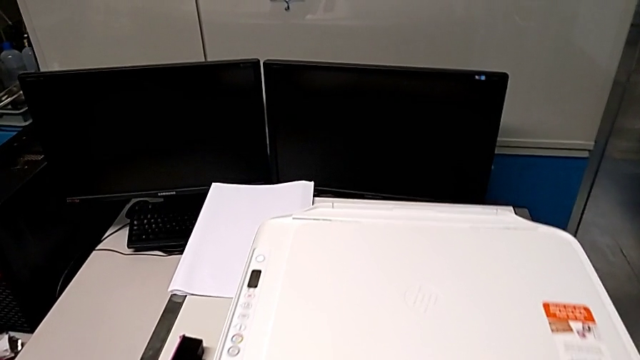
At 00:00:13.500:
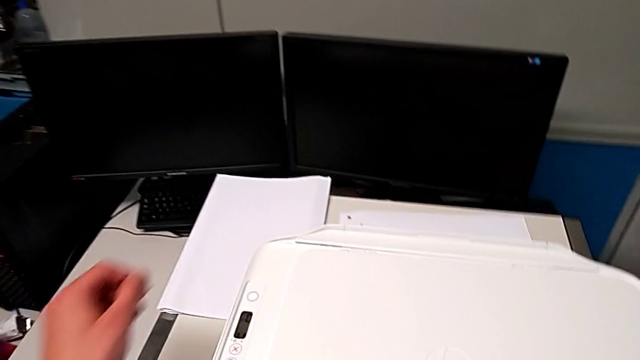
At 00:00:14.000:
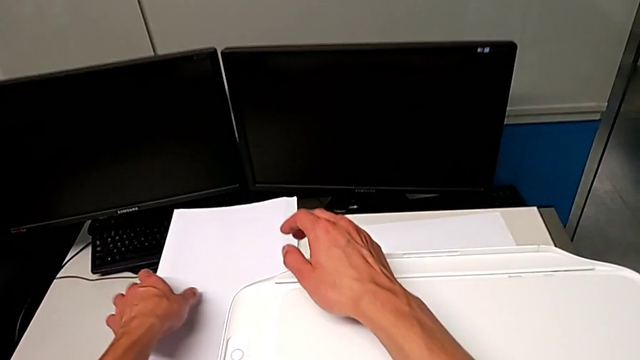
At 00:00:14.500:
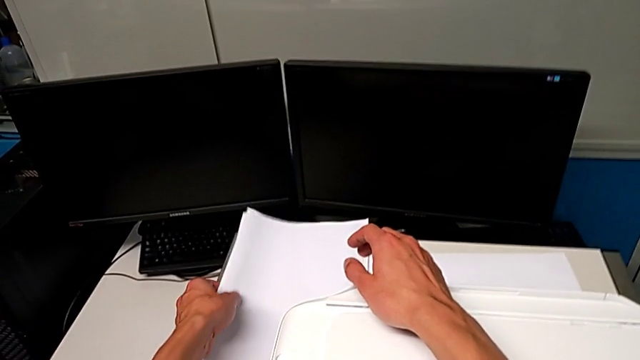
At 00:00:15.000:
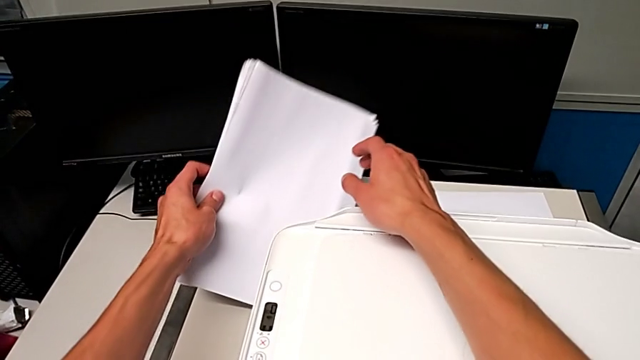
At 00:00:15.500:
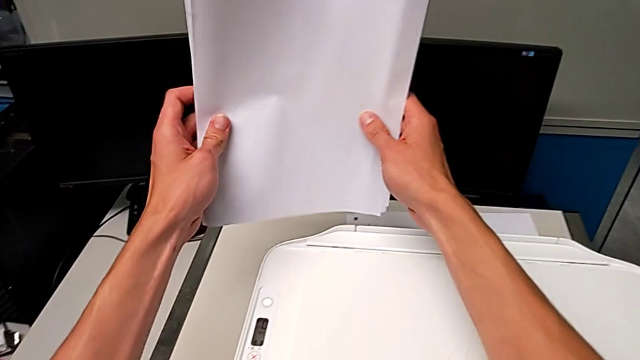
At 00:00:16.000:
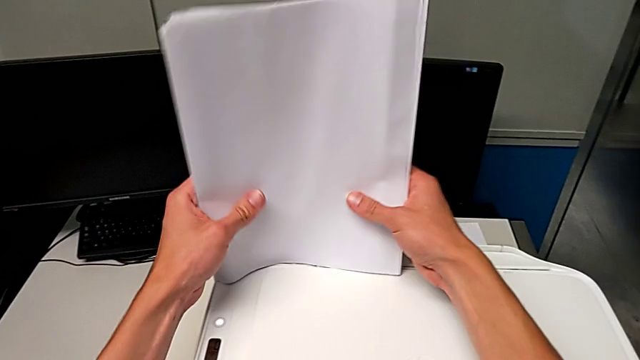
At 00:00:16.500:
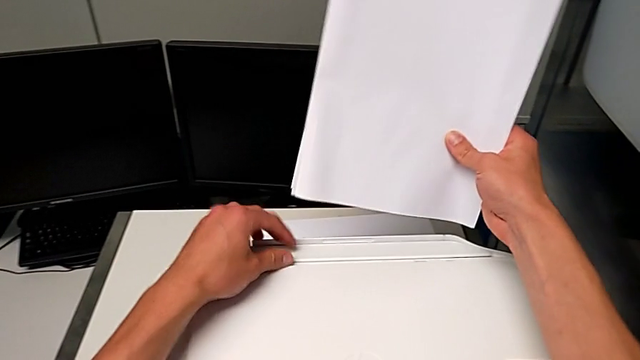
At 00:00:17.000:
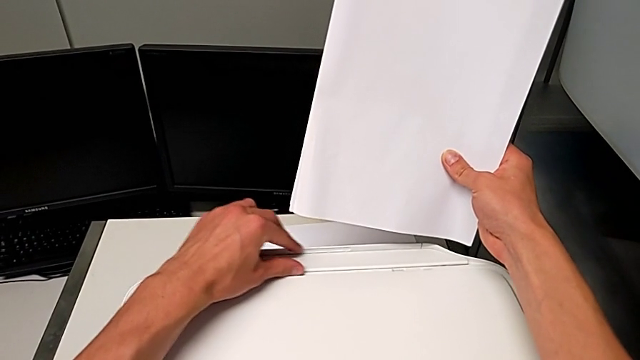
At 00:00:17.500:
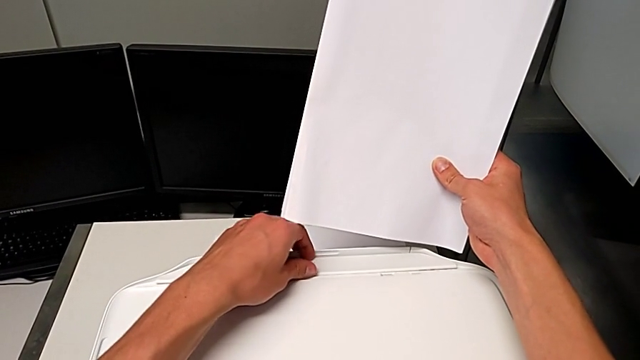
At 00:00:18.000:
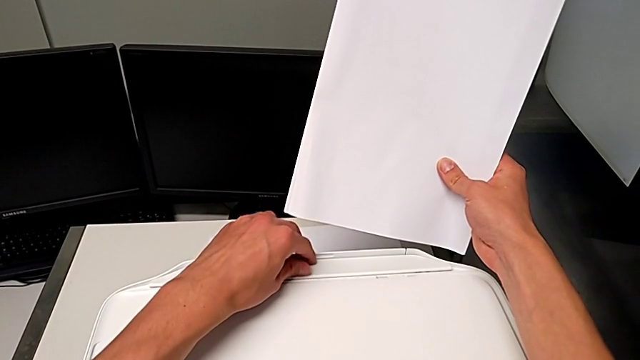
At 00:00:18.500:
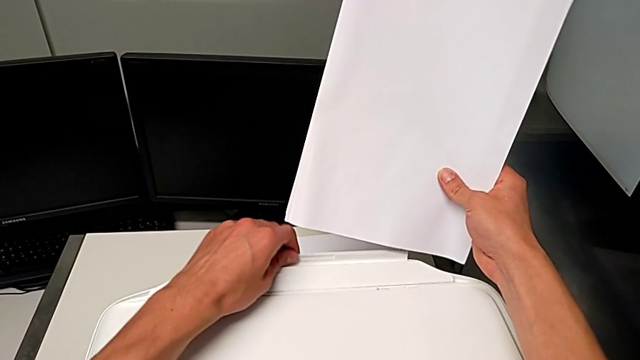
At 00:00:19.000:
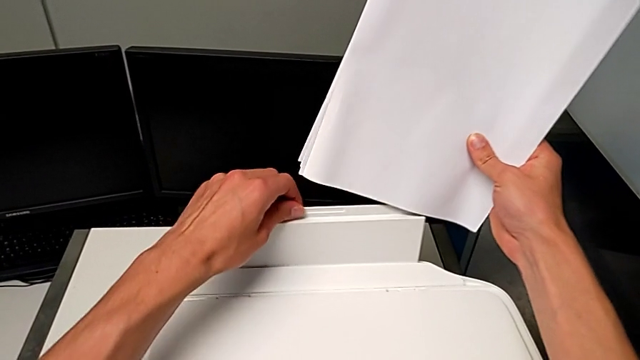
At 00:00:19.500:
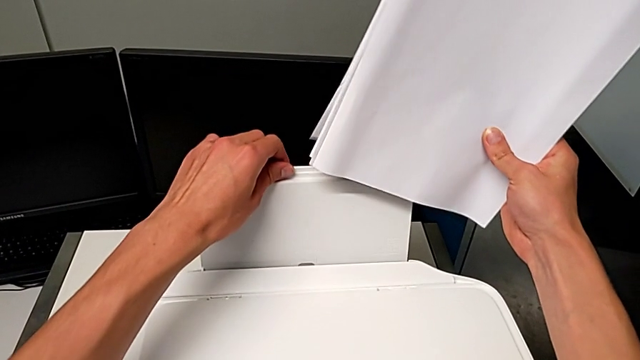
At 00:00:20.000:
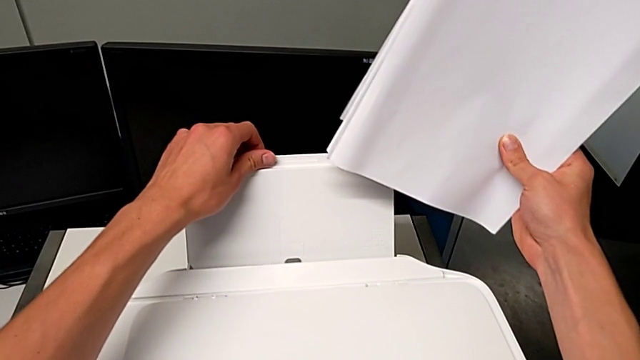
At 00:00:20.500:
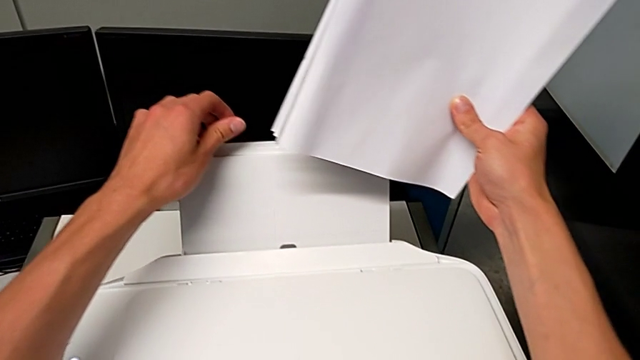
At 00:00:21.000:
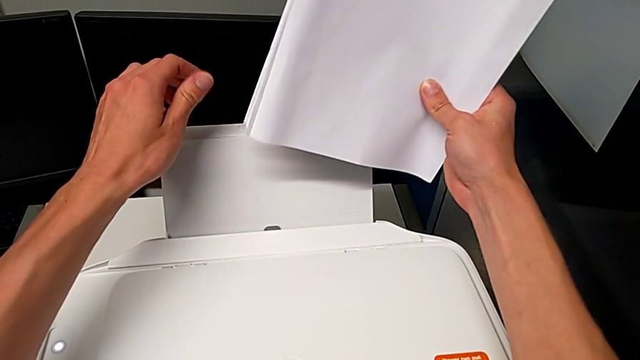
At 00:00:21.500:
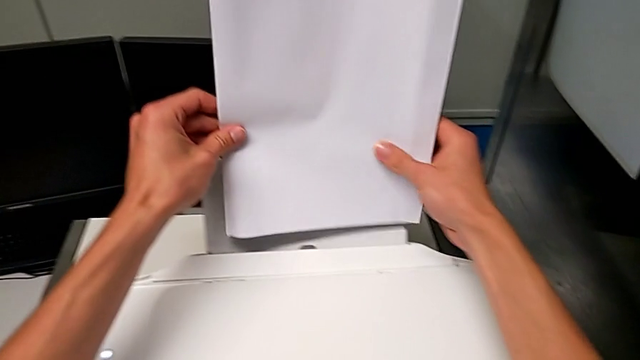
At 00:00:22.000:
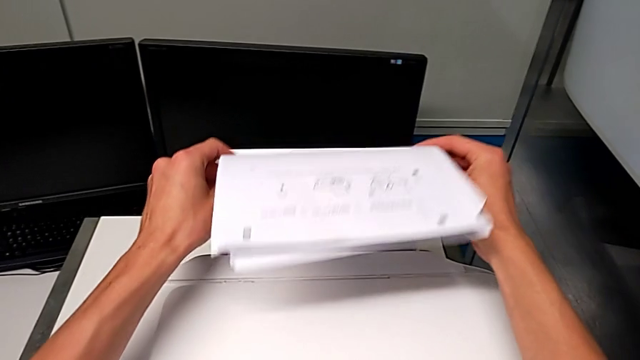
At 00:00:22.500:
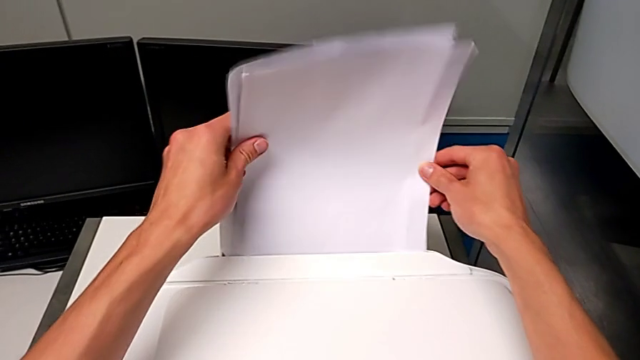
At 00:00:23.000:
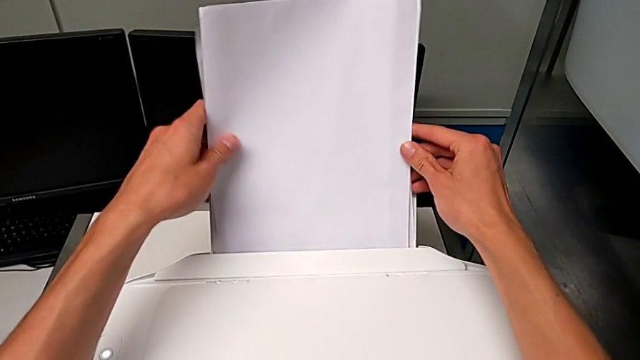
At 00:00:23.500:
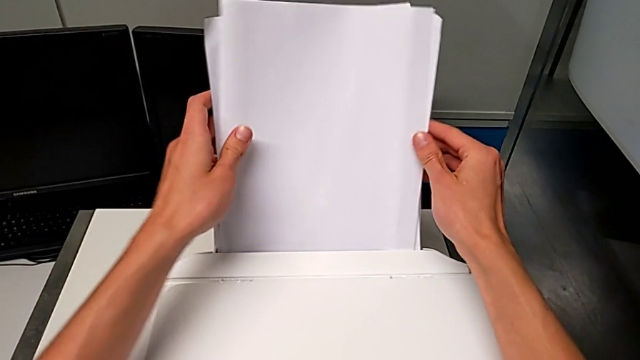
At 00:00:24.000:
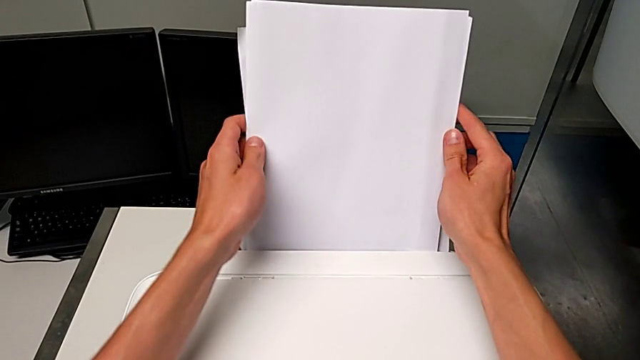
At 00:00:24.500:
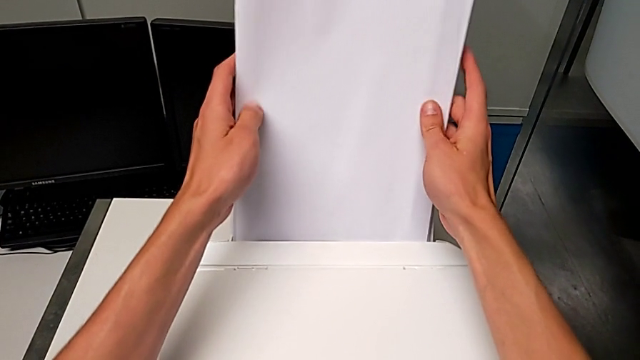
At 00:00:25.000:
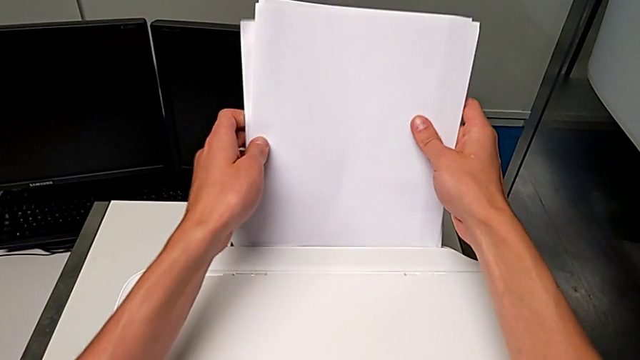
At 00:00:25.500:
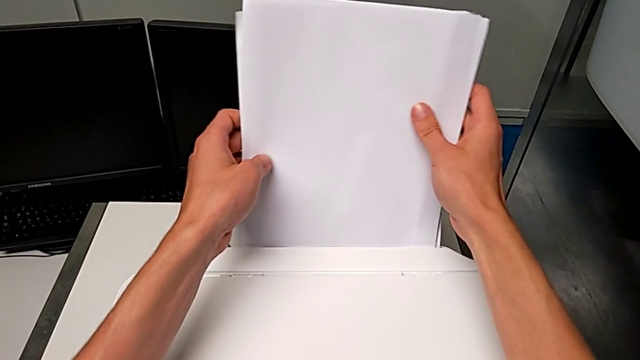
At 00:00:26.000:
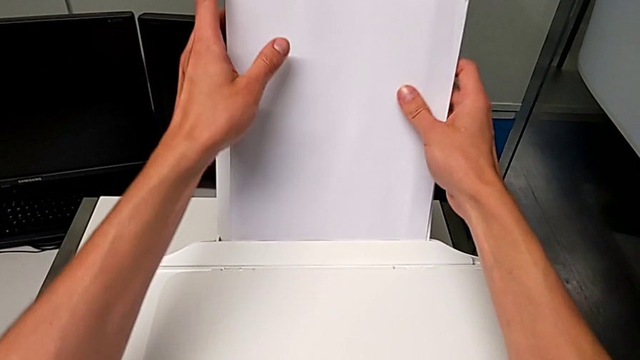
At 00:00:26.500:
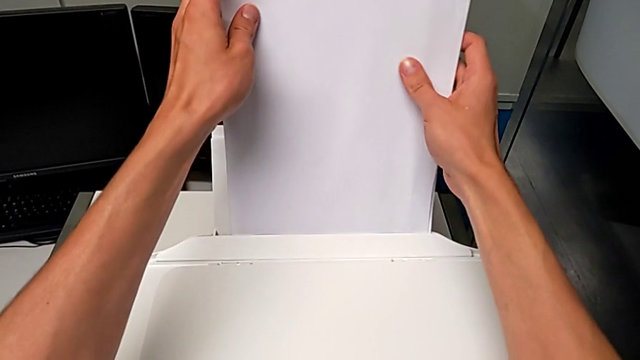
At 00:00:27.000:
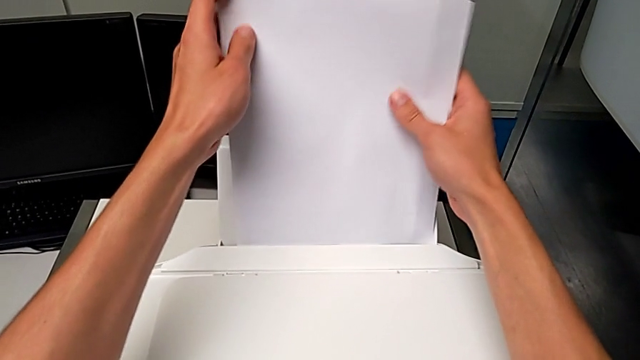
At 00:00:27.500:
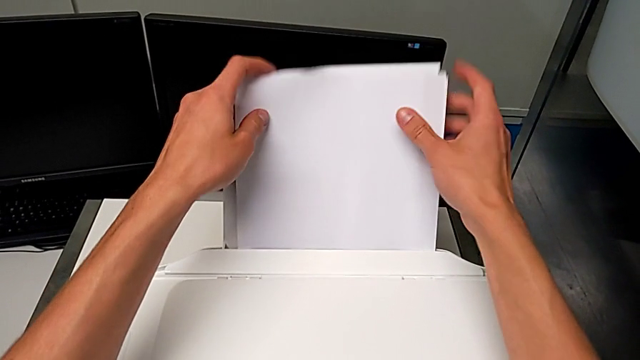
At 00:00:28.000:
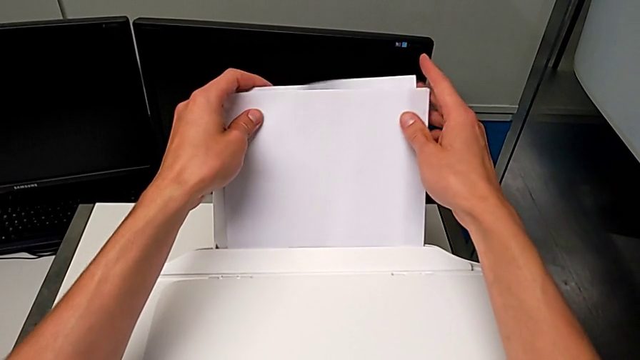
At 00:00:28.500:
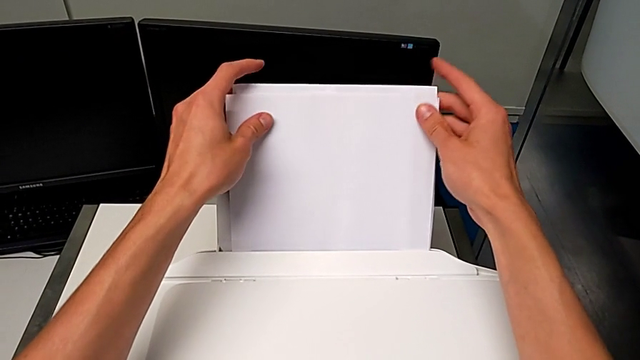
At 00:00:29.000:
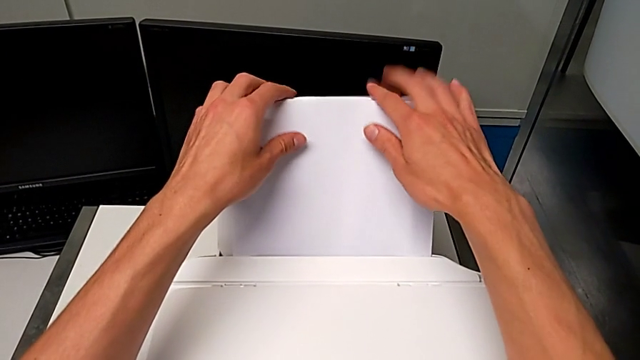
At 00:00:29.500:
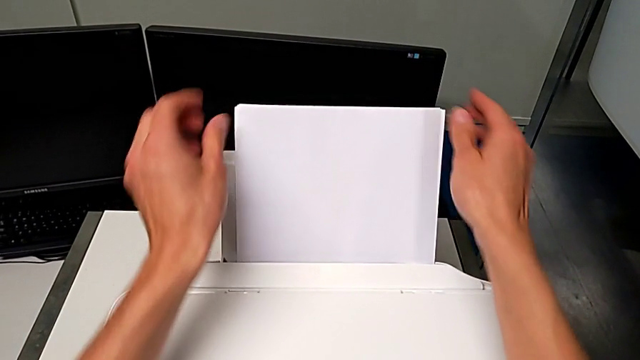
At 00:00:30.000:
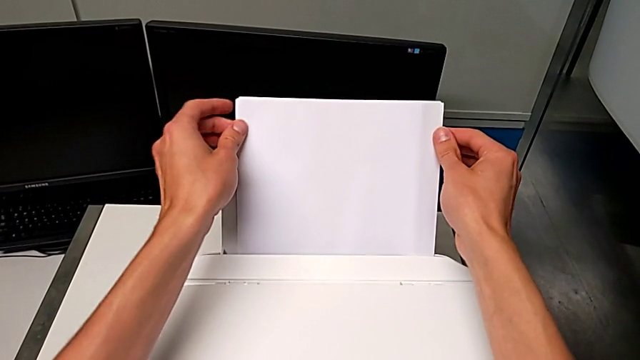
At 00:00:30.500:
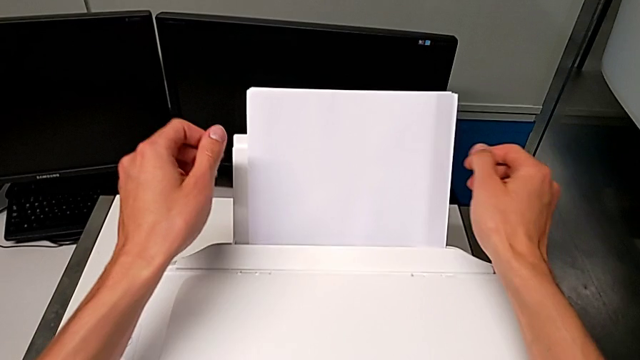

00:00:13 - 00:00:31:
The camera wearer loads paper into the printer. They grab the paper stack, open the top paper tray and insert the paper stack.

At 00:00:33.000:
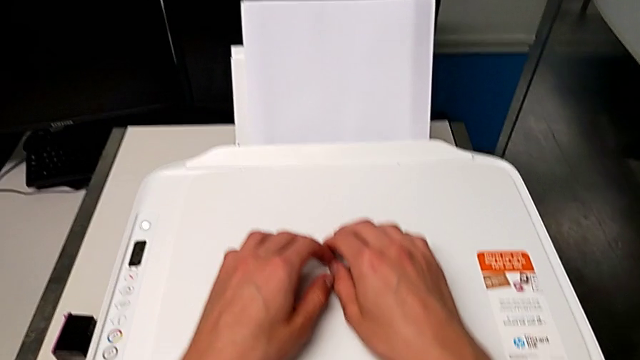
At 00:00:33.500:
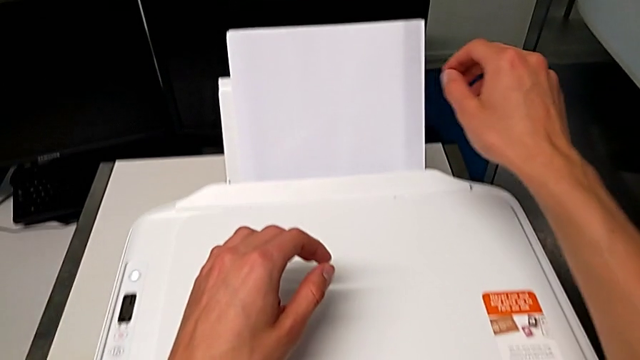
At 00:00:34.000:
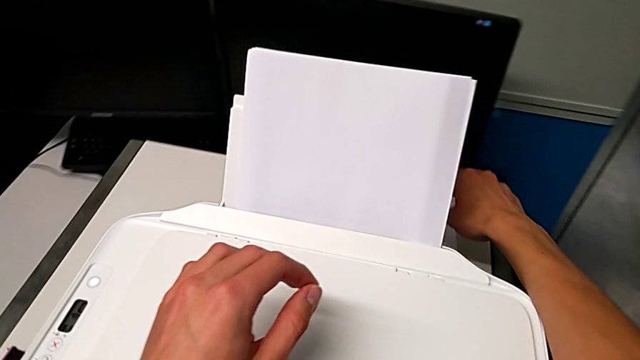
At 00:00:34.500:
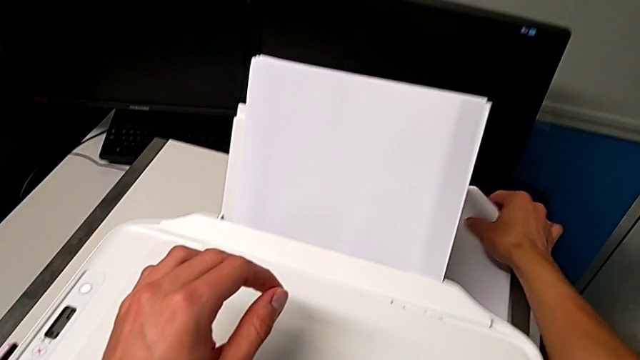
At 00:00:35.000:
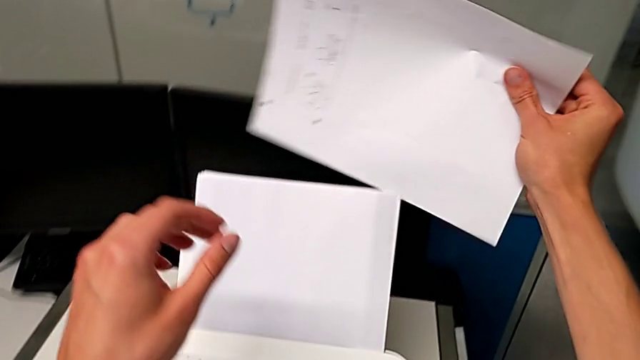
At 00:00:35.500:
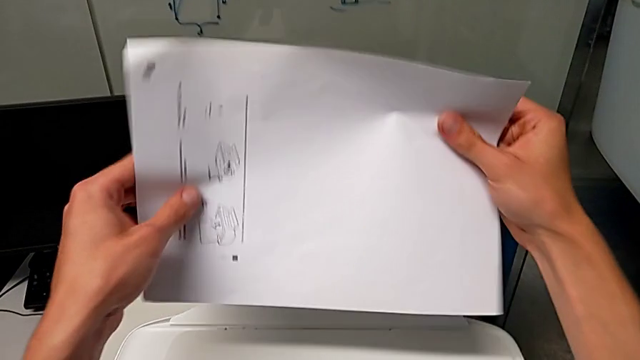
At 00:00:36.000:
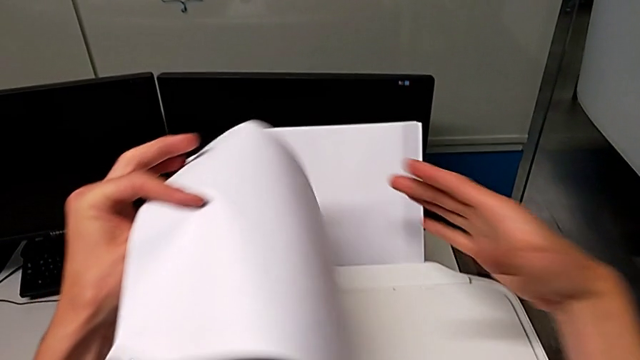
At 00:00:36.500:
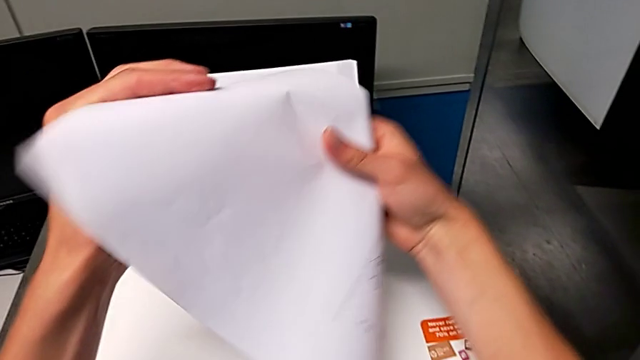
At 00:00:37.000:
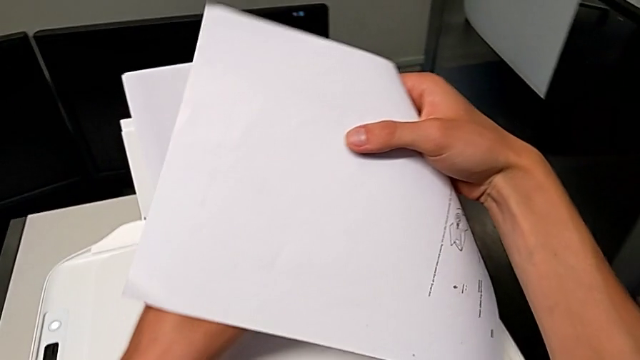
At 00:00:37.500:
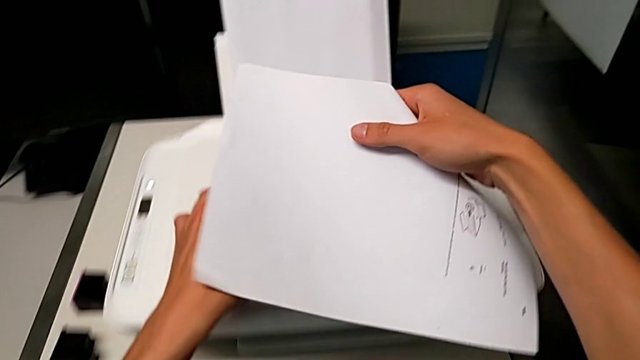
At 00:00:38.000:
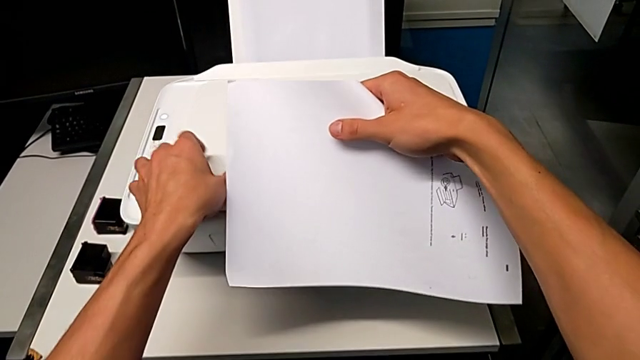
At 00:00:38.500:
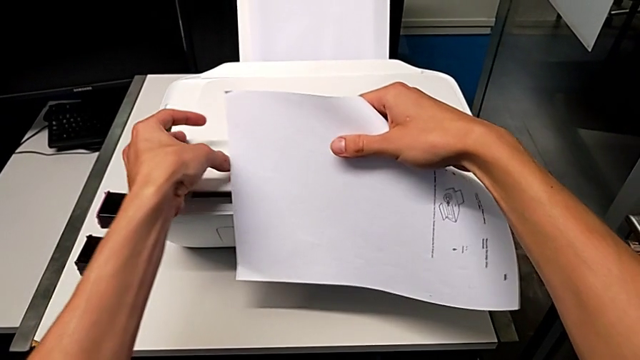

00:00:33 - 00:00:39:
The camera wearer is copying. They grab the paper stack.
